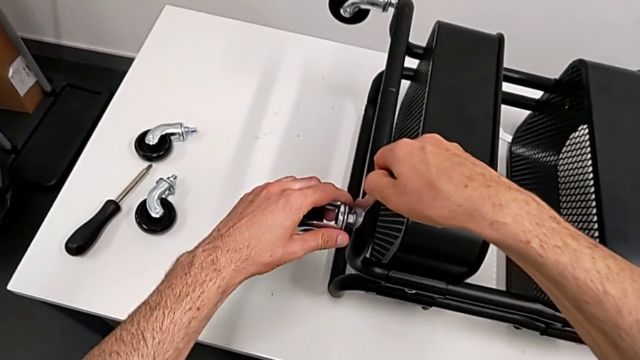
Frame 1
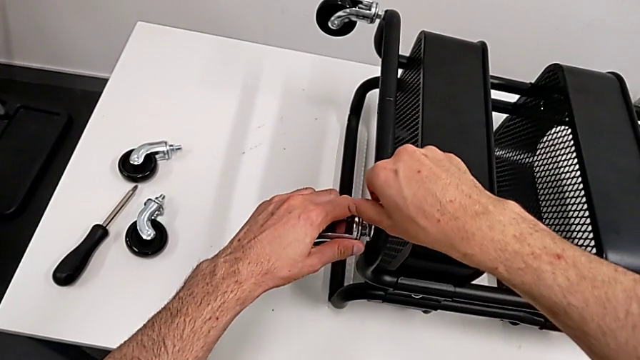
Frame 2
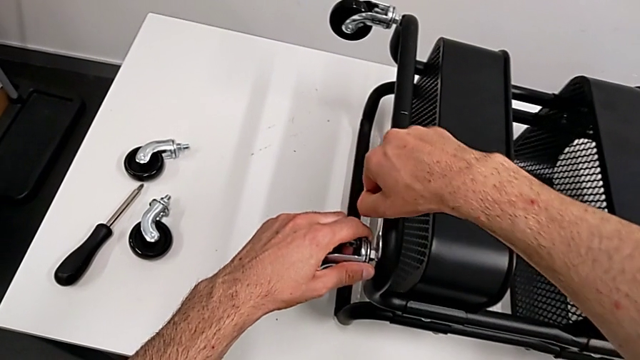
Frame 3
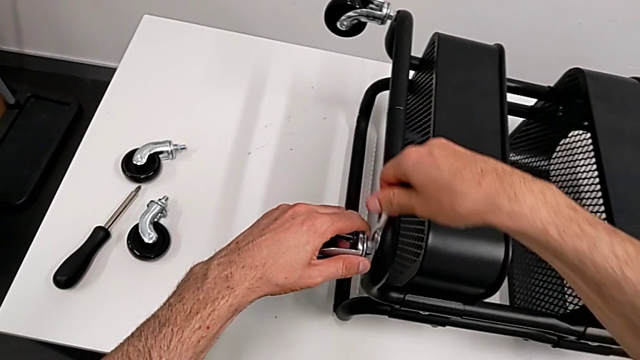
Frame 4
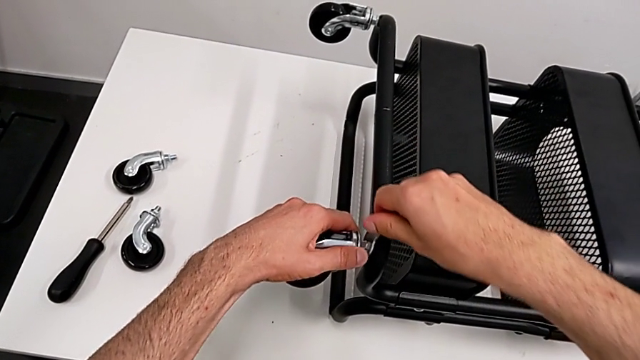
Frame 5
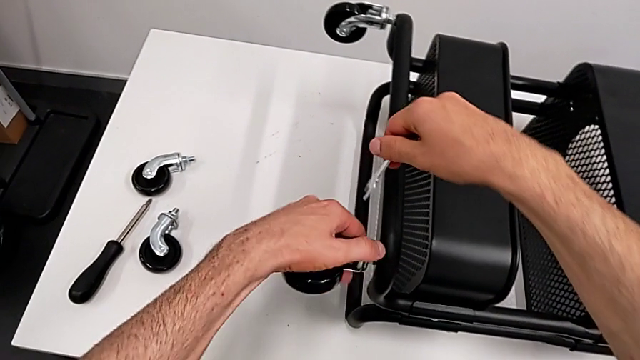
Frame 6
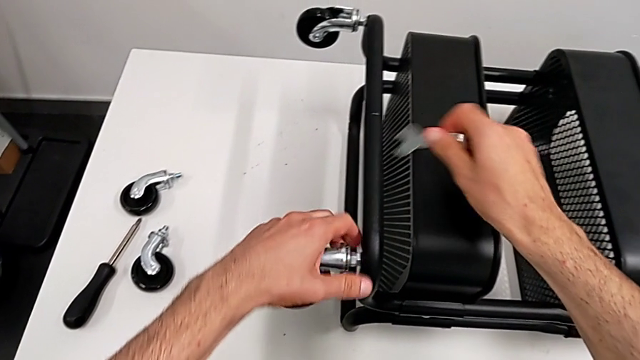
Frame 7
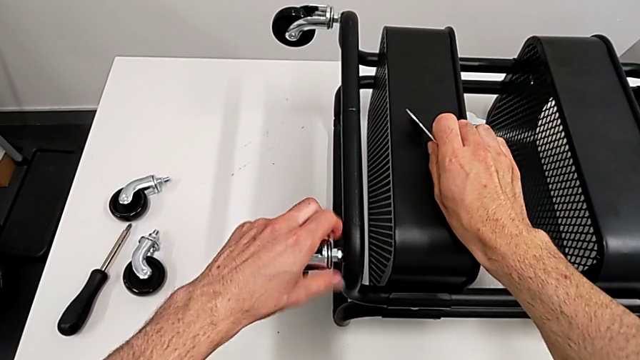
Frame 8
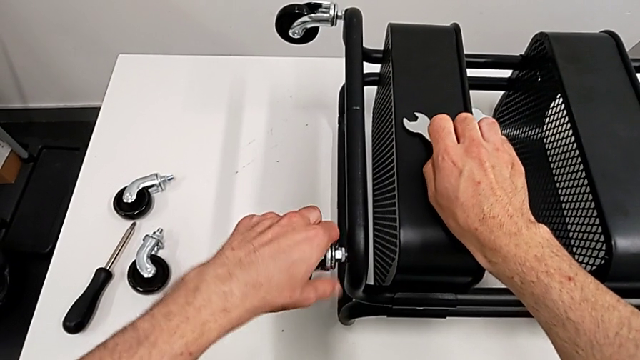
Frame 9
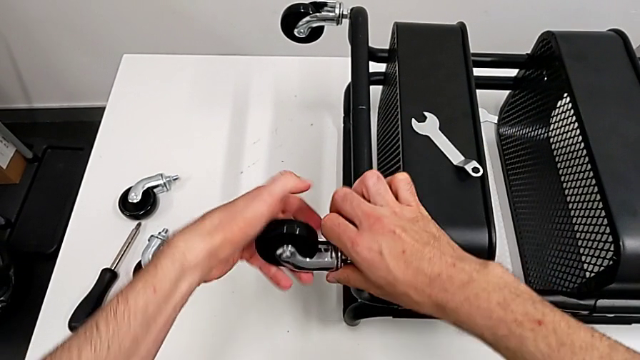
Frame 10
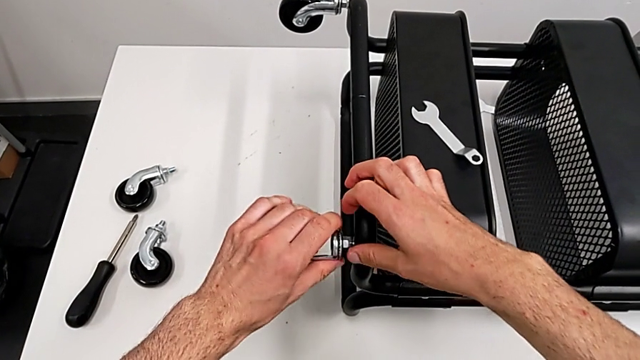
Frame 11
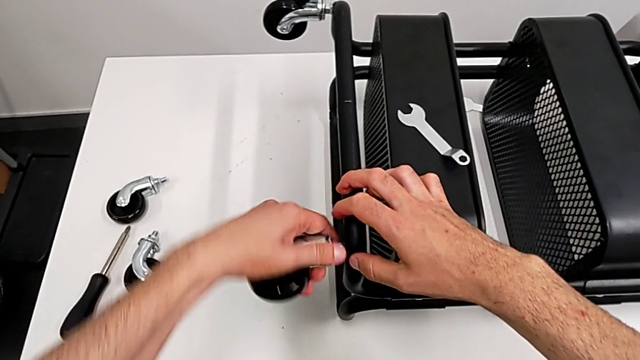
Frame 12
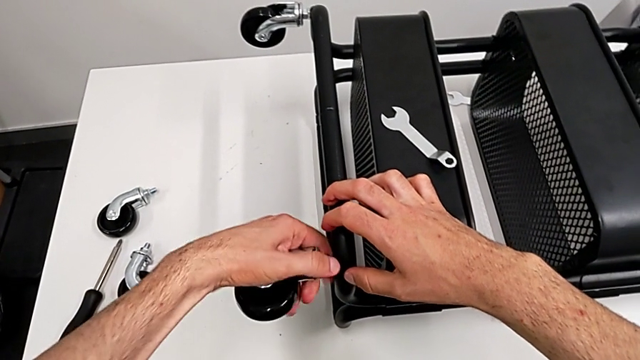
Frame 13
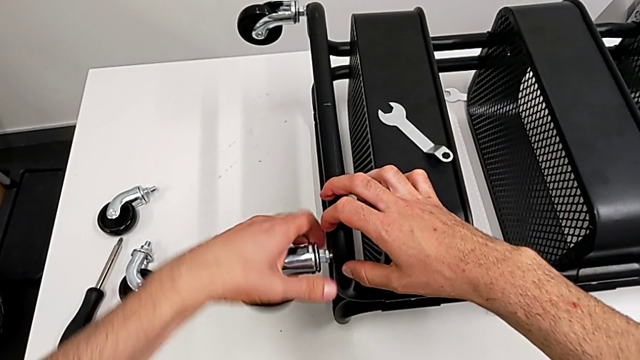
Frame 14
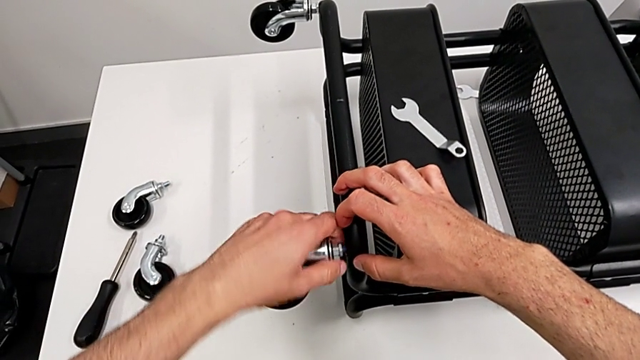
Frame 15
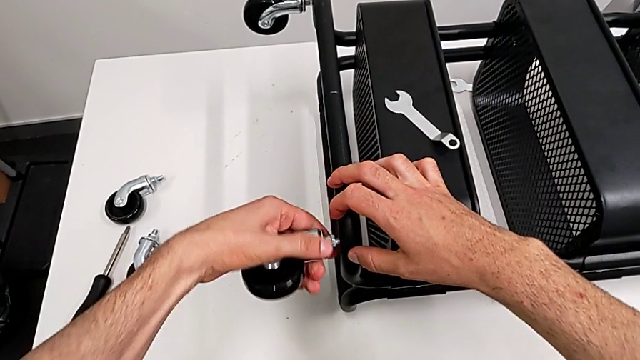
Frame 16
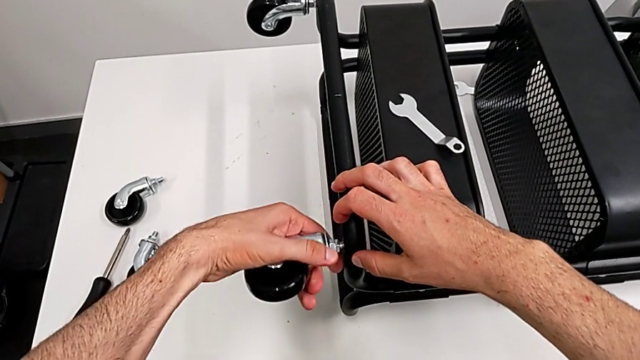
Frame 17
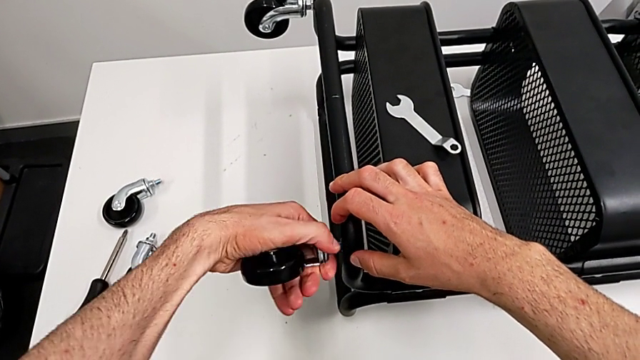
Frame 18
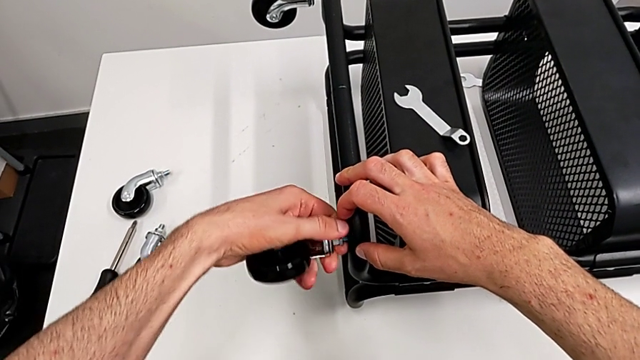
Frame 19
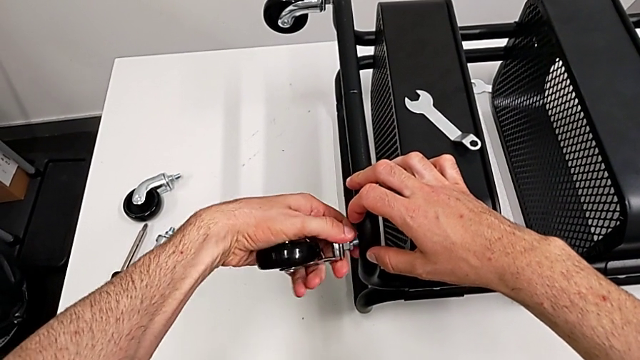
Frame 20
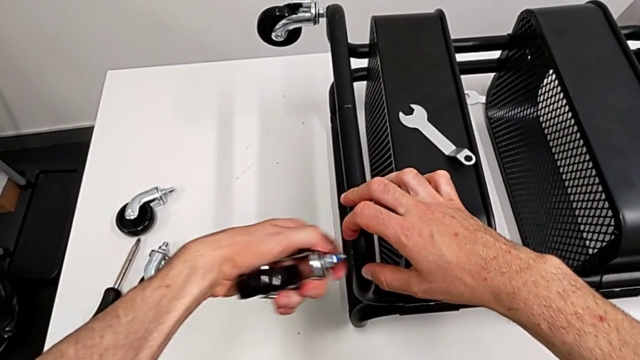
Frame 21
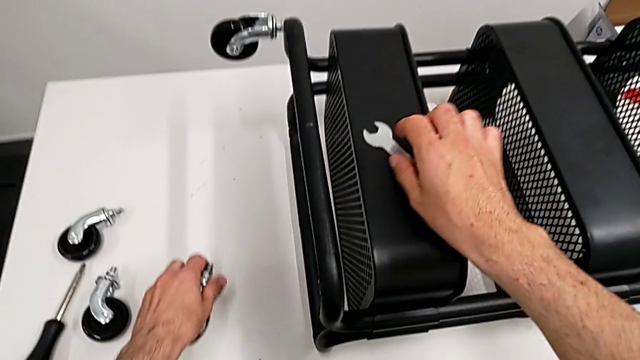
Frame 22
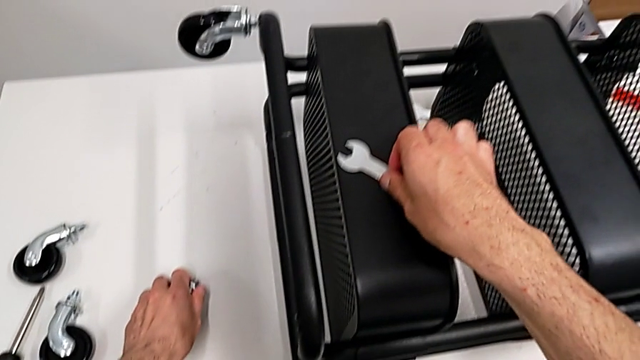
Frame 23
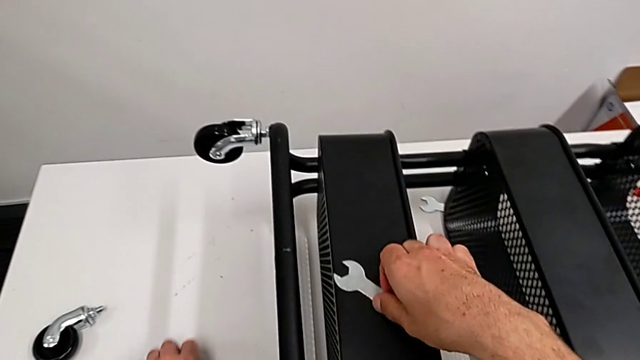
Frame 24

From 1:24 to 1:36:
The camera wearer is disassembling the wheels from the shelf. They place the hexagonal wrench, unscrew the wheel, touch it, unscrew it, place it and grab the hexagonal wrench.

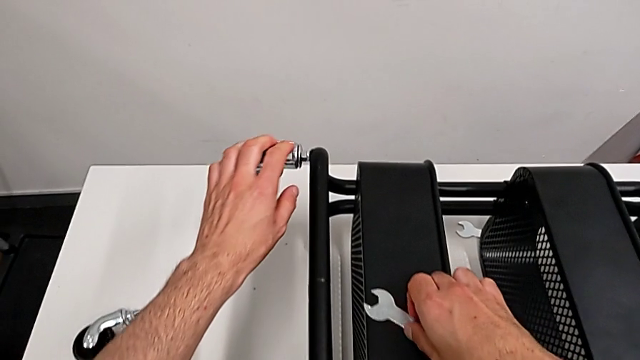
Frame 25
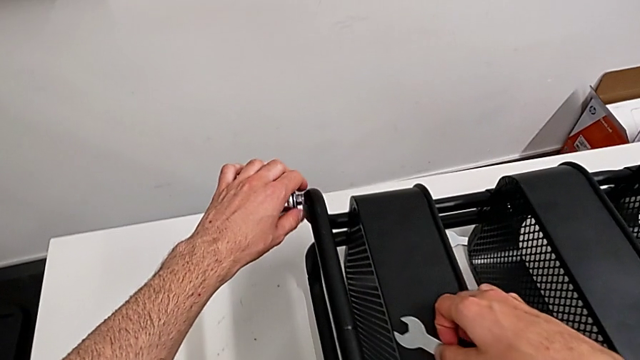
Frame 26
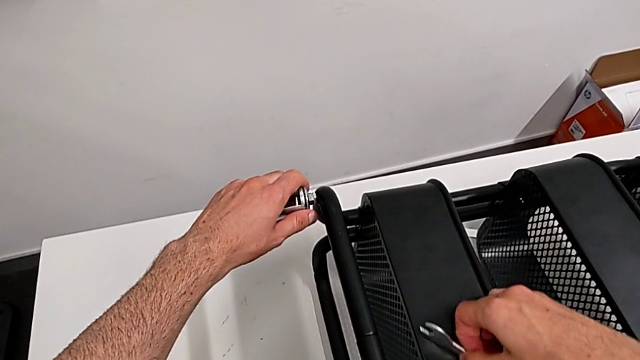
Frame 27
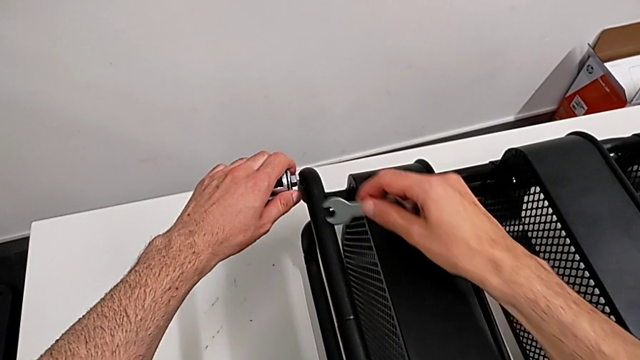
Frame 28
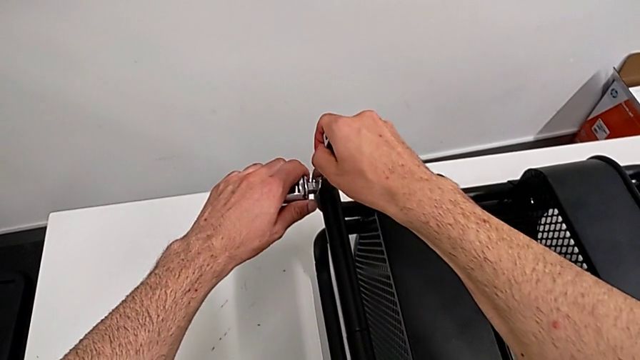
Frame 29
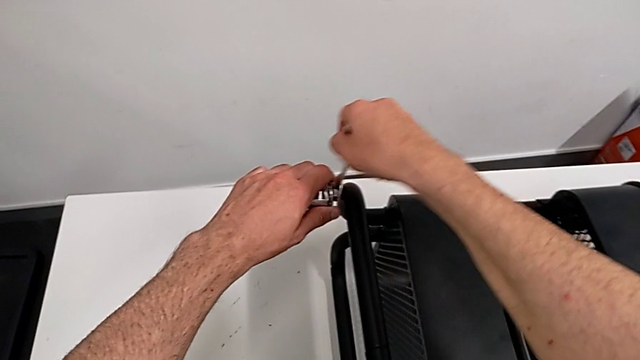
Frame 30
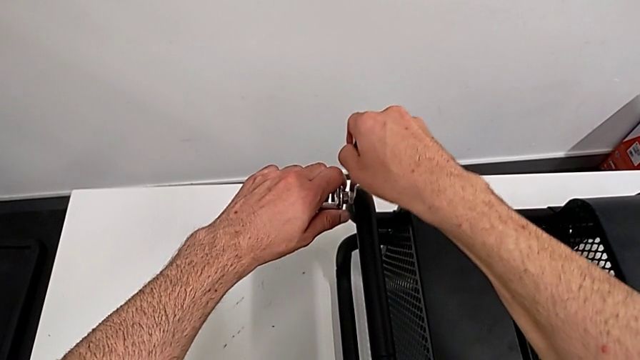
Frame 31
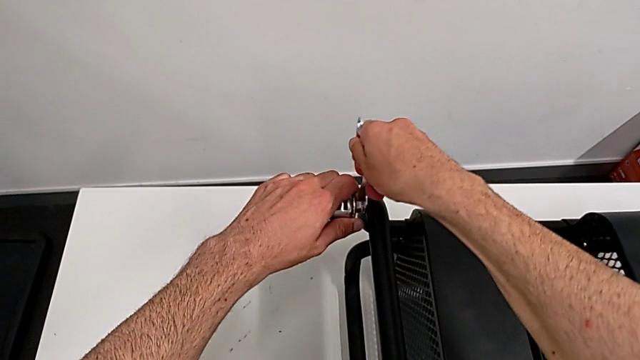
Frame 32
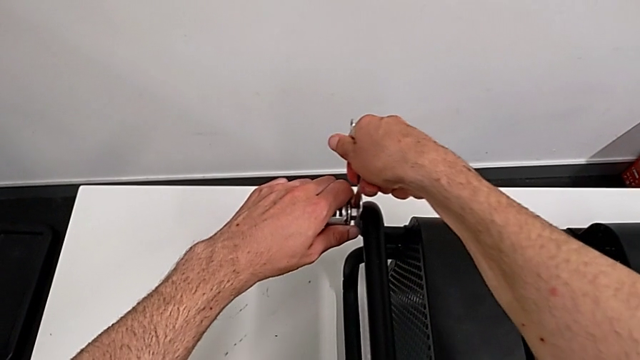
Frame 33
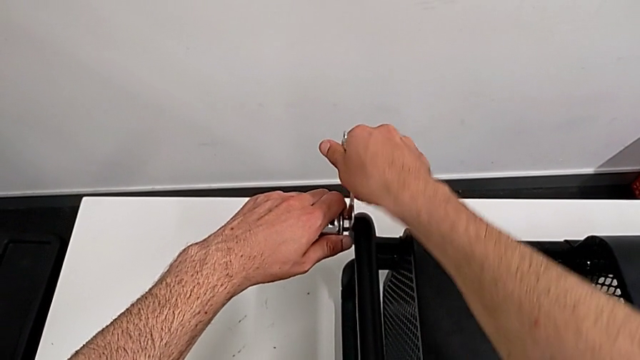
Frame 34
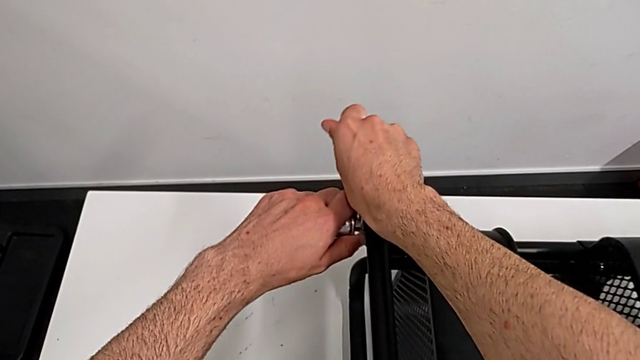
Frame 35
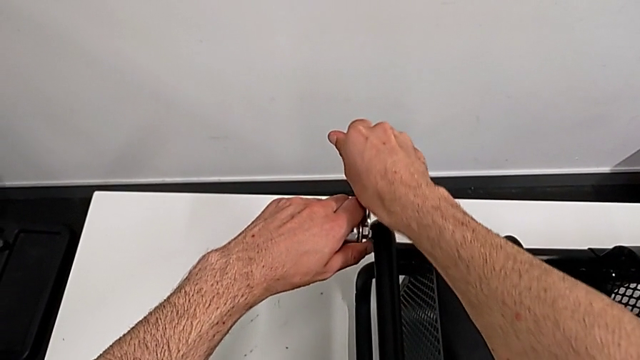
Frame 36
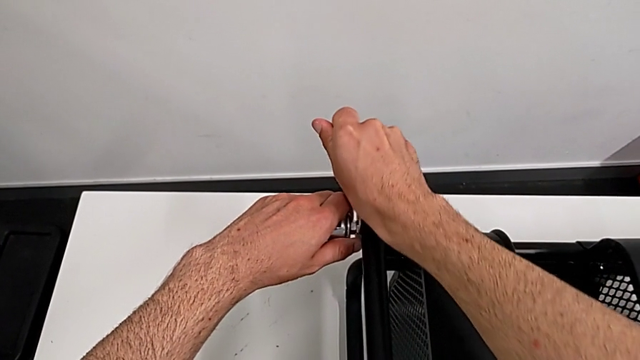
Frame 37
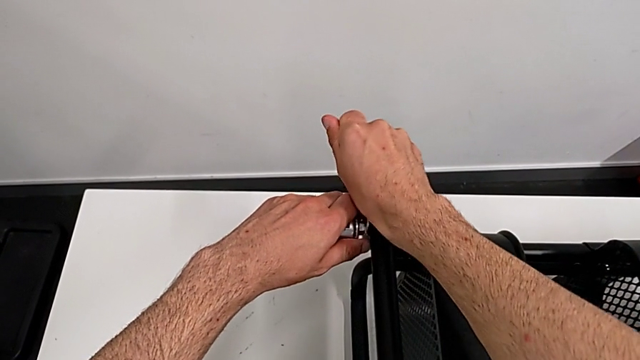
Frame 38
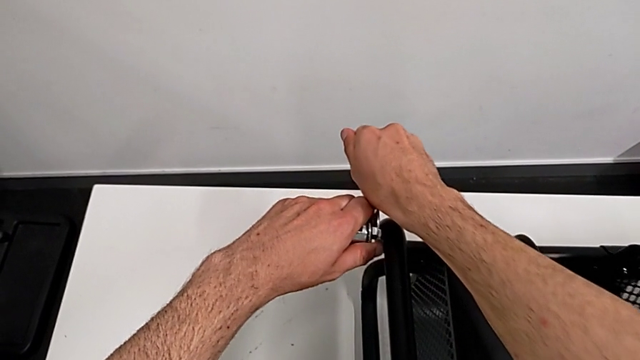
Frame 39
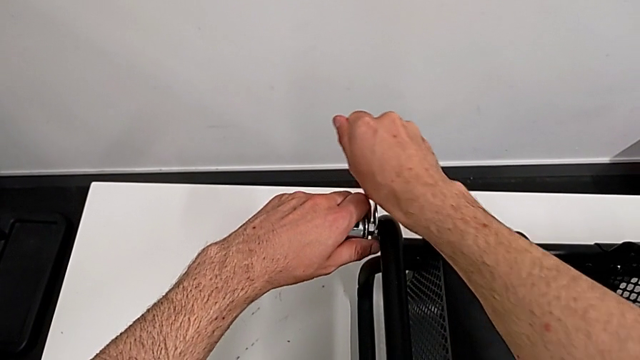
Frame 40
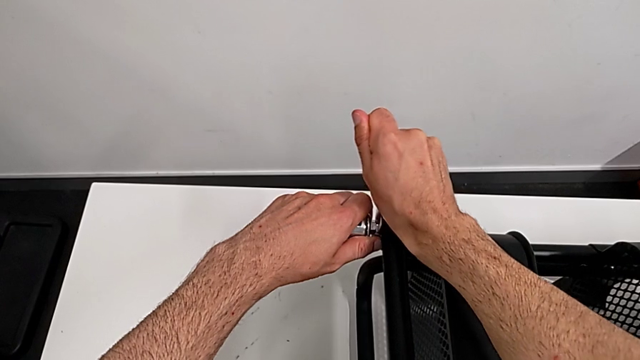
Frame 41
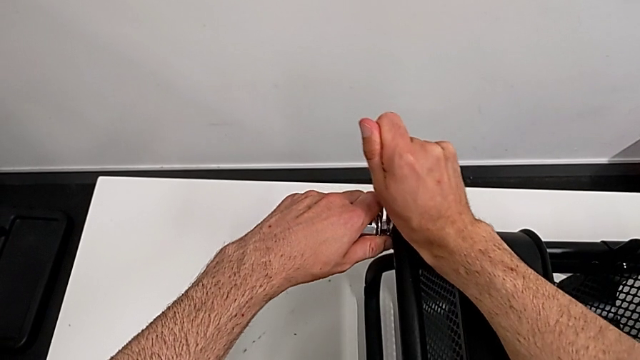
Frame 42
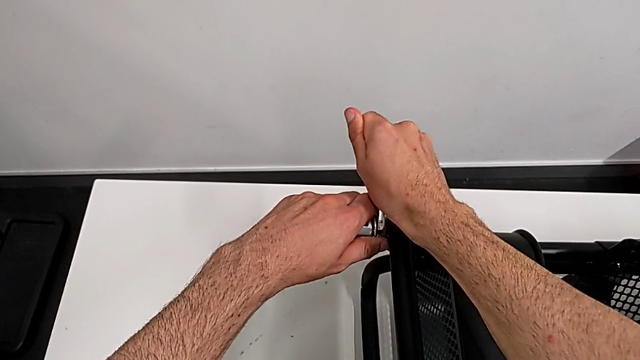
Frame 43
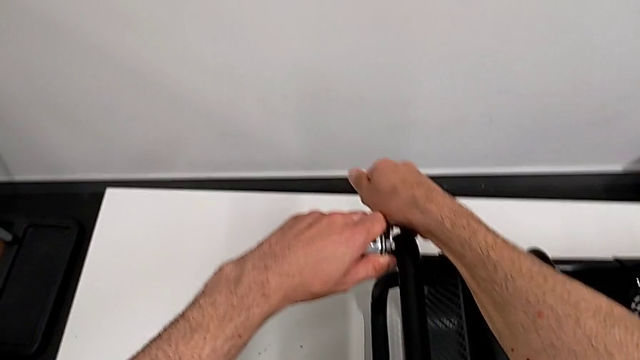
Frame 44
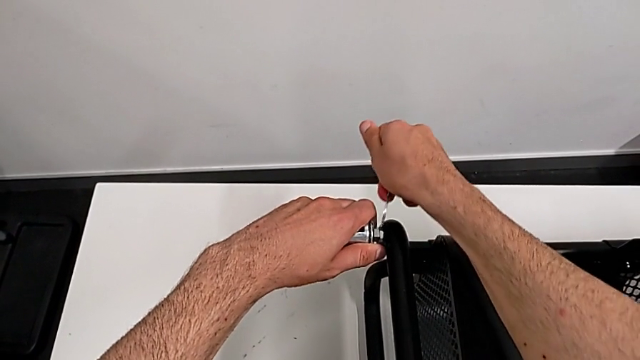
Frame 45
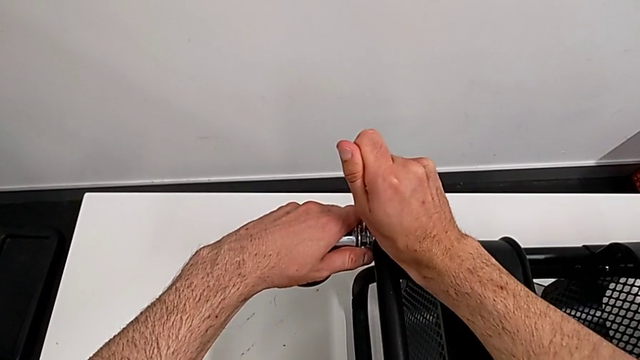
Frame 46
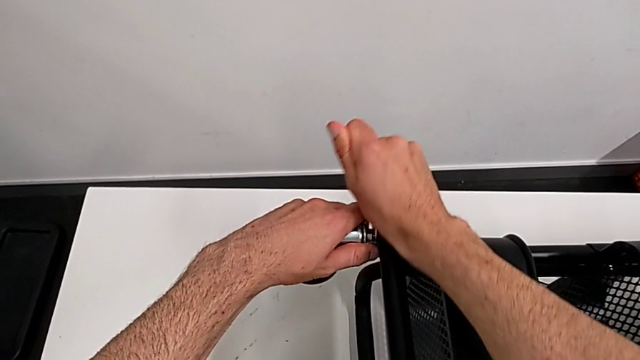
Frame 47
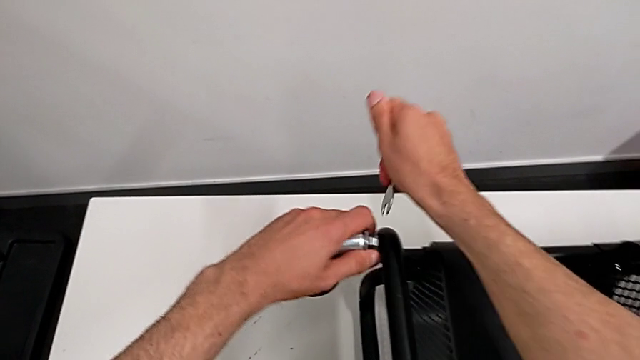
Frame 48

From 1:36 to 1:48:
The camera wearer is disassembling the wheels from the shelf. They approach the wheel and unscrew it.
